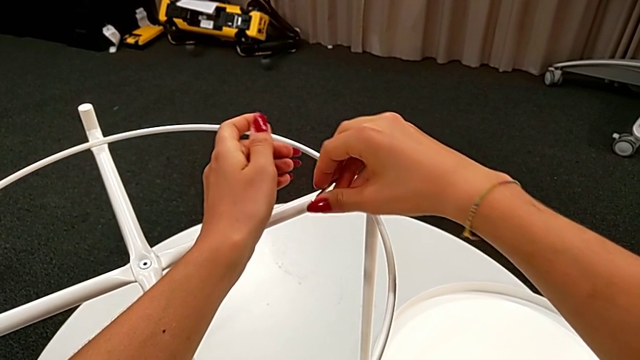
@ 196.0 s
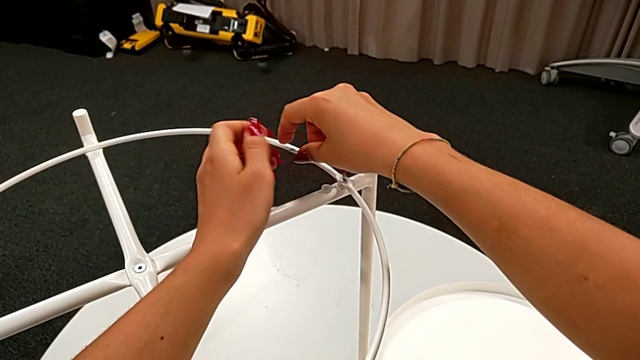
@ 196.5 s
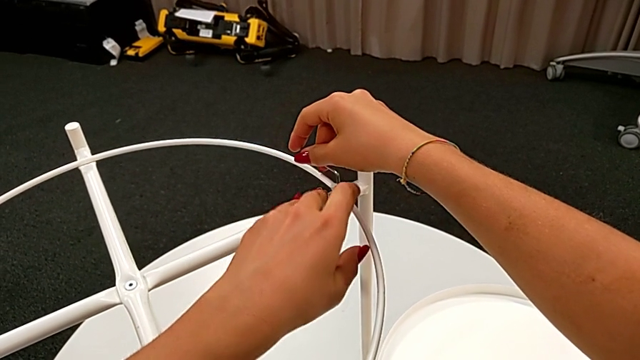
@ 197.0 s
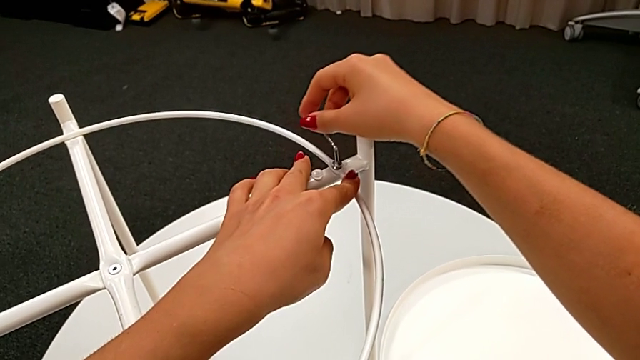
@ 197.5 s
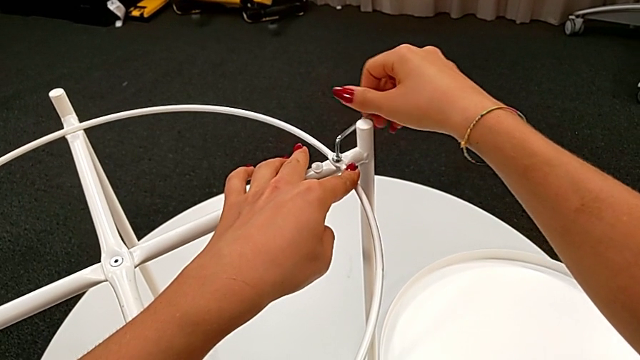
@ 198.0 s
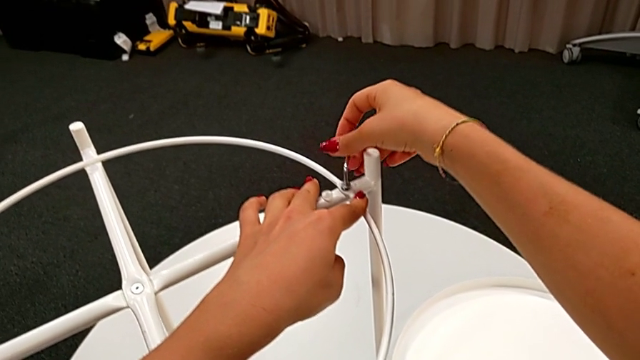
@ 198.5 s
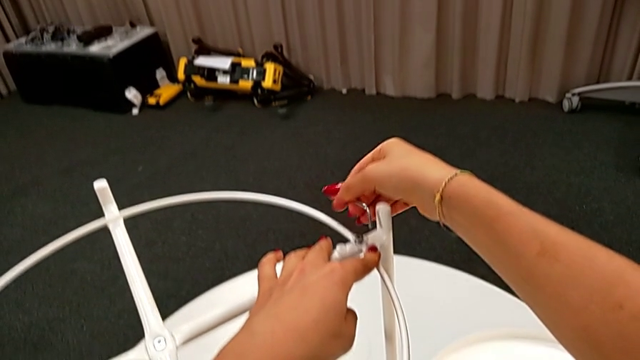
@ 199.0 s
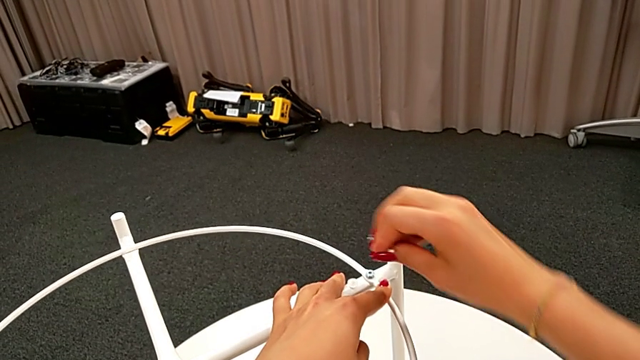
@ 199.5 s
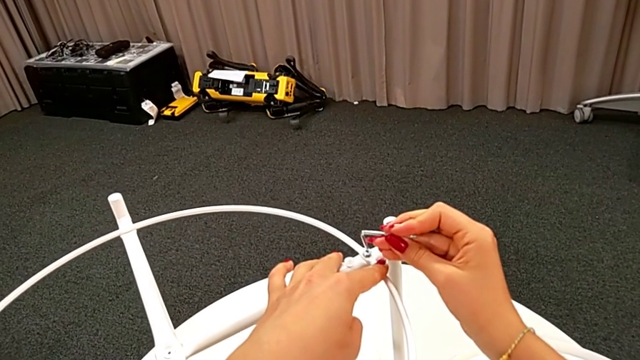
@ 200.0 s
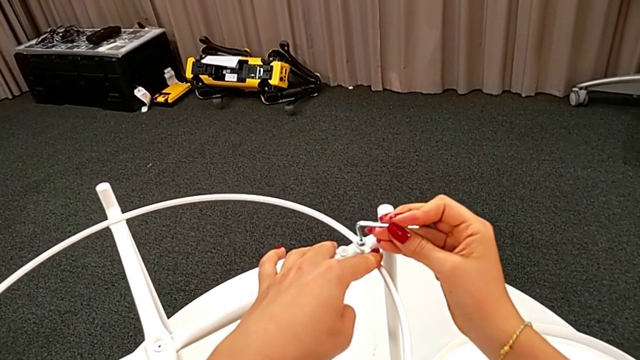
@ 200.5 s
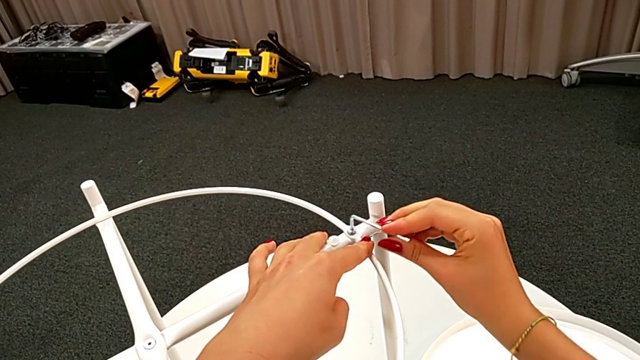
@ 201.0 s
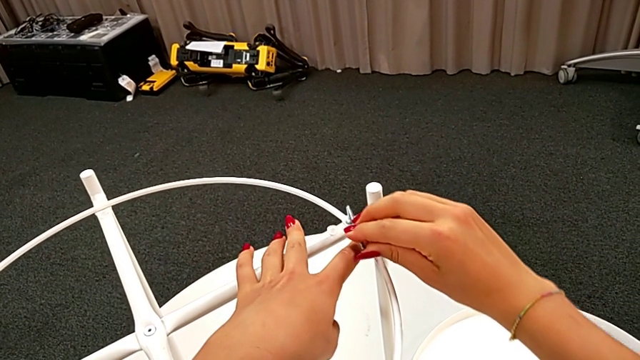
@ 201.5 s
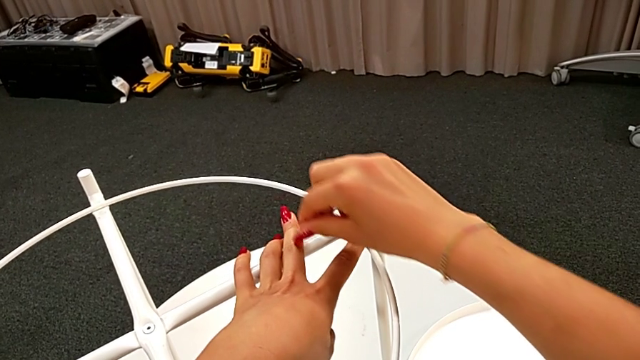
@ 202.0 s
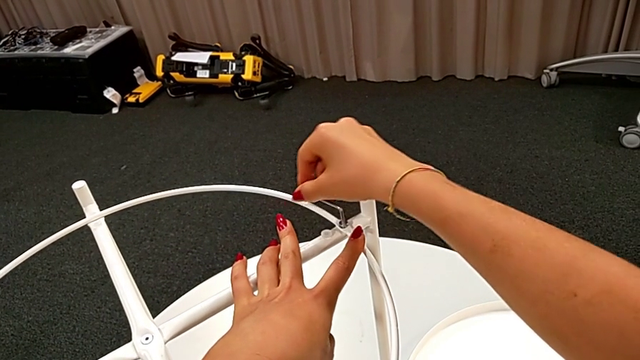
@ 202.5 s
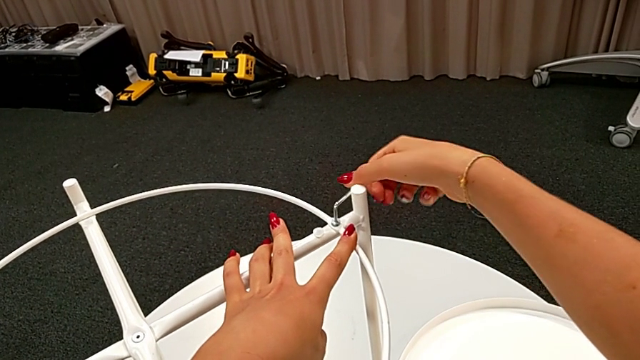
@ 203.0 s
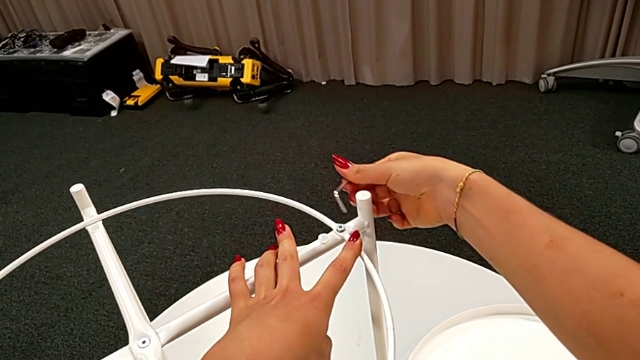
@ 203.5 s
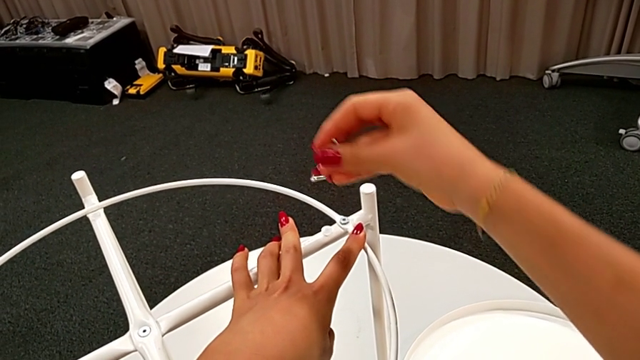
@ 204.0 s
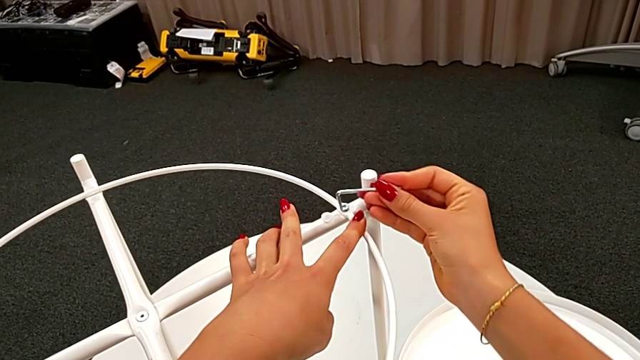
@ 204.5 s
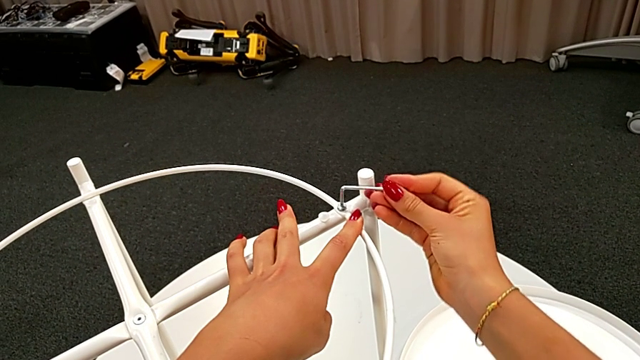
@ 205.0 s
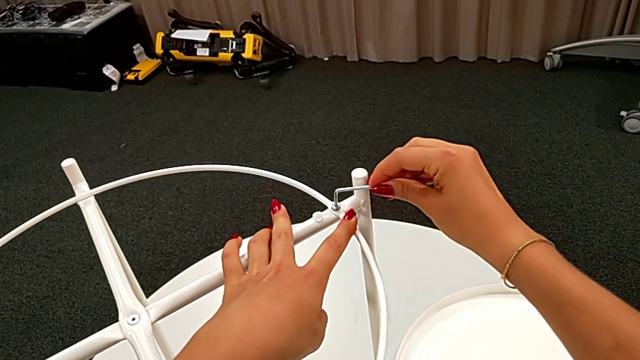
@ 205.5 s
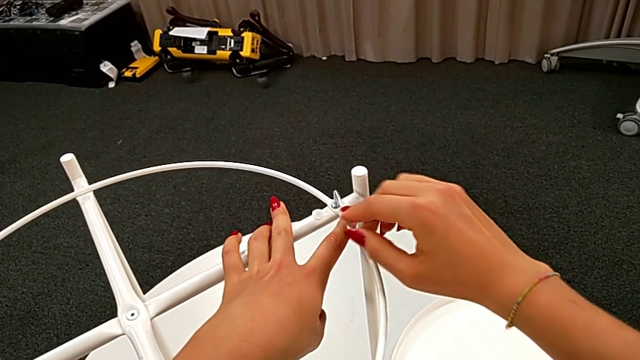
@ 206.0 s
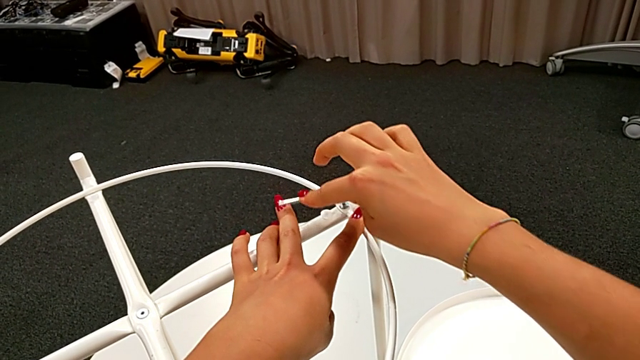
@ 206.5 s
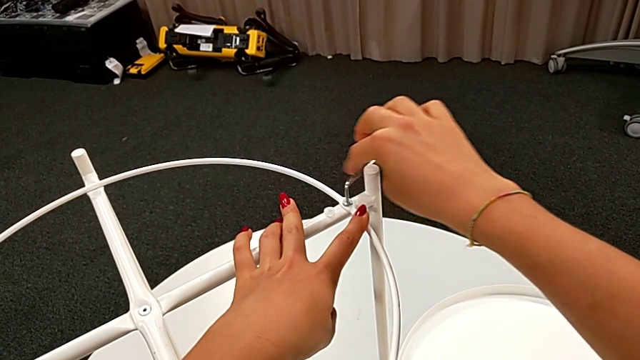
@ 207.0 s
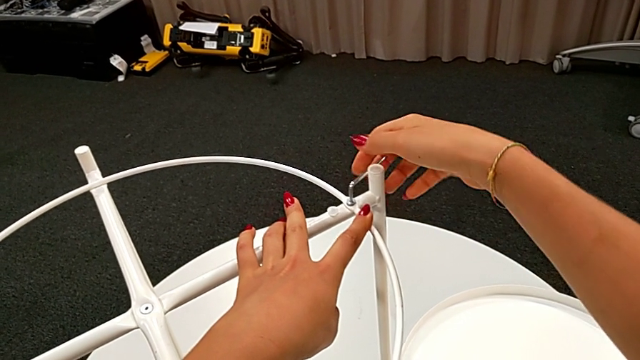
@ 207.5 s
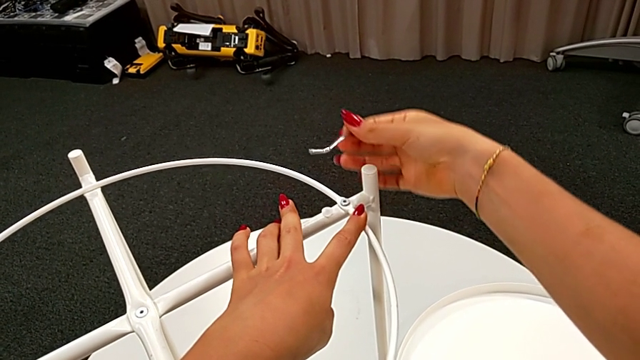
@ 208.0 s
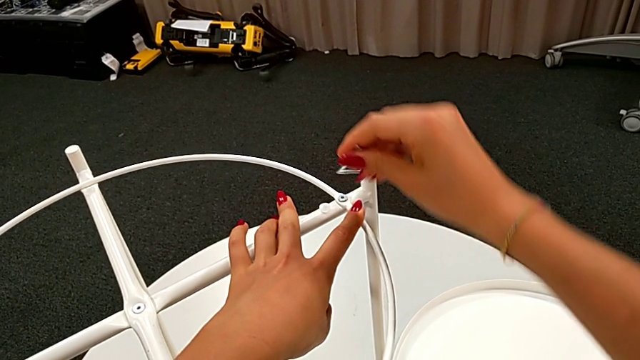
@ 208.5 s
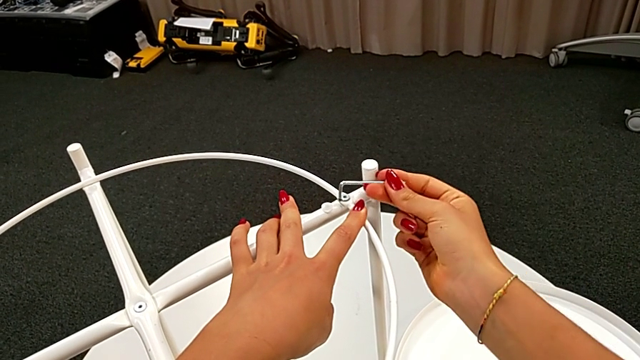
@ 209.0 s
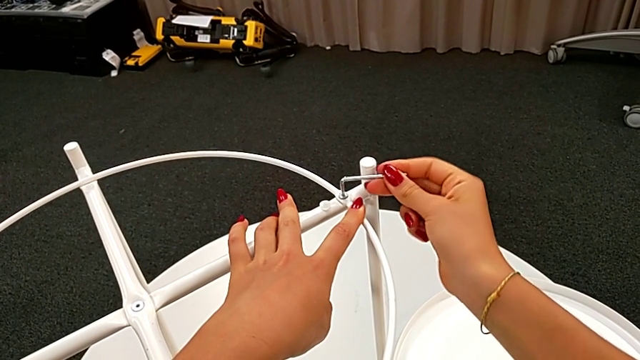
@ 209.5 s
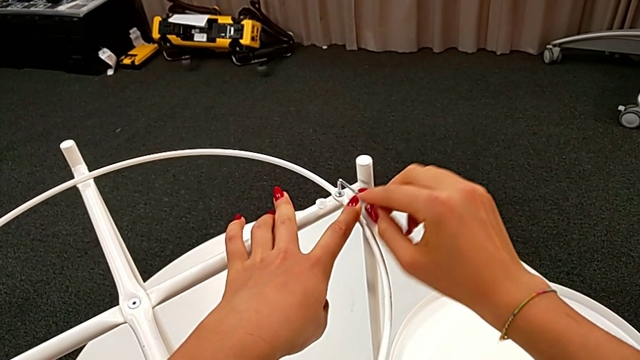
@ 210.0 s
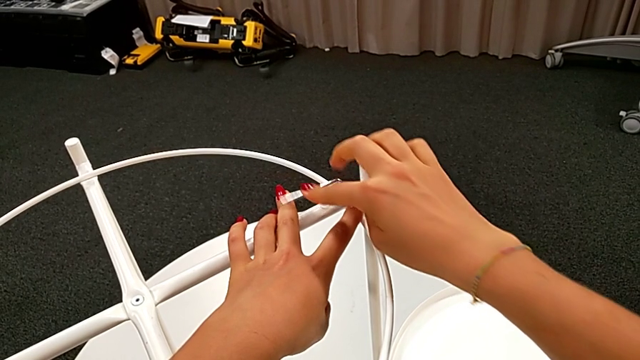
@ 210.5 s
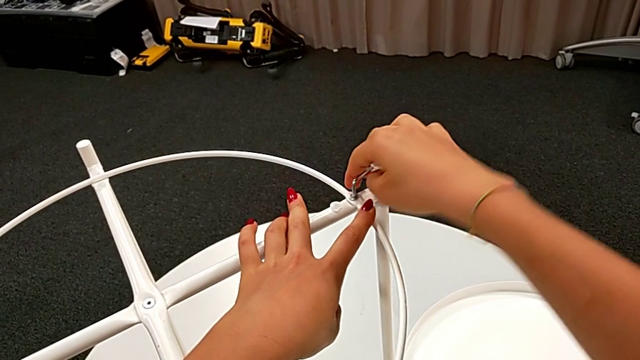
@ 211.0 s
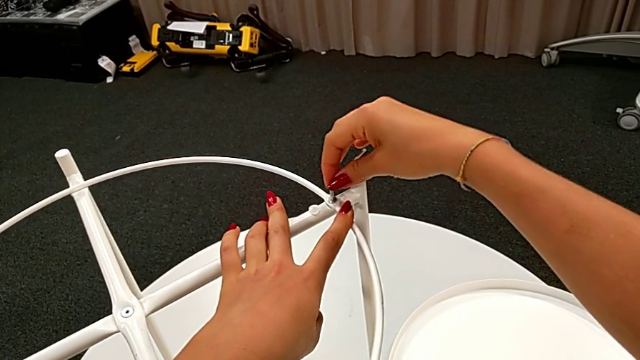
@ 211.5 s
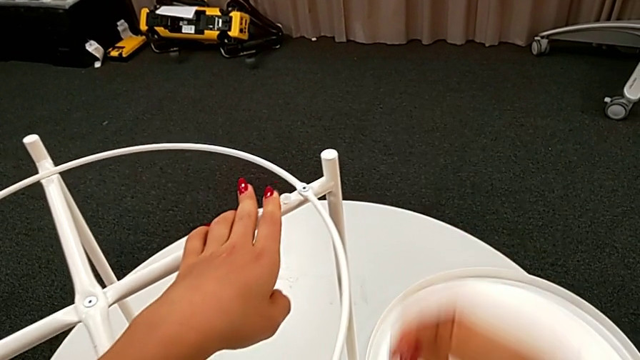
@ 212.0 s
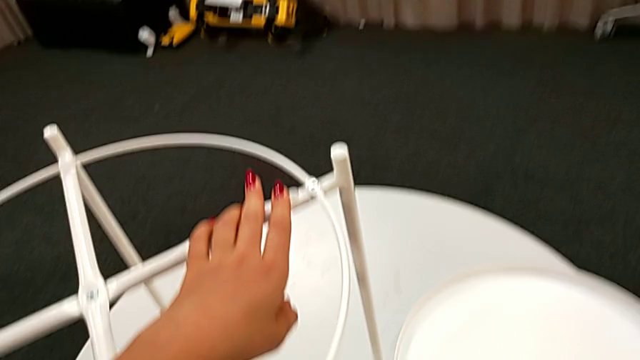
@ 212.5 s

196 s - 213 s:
The camera wearer is assembling the circle of the table. They keep screwing the hex socket head, withdraw the Allen wrench and place it.

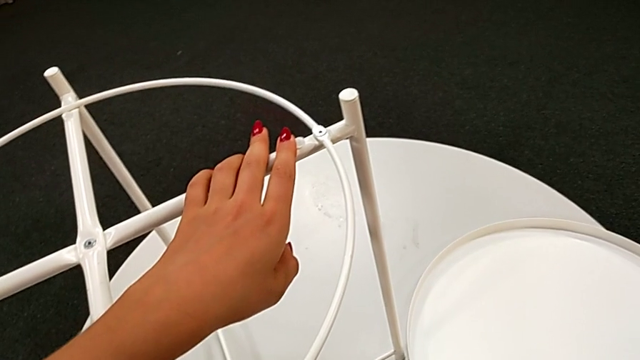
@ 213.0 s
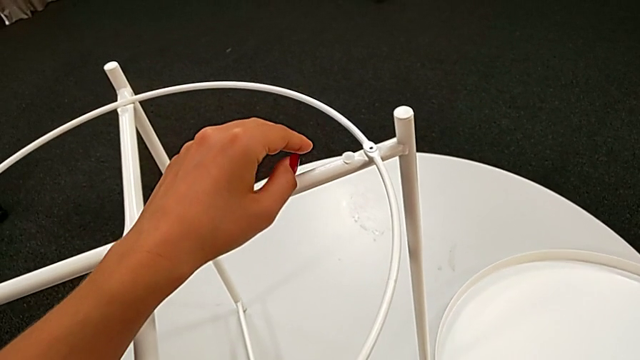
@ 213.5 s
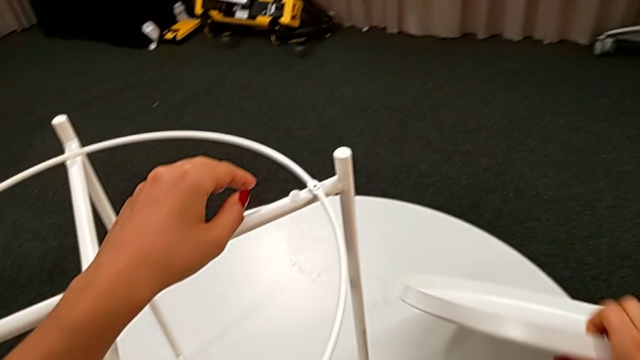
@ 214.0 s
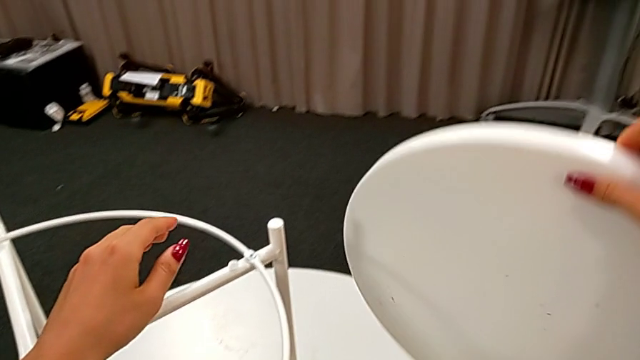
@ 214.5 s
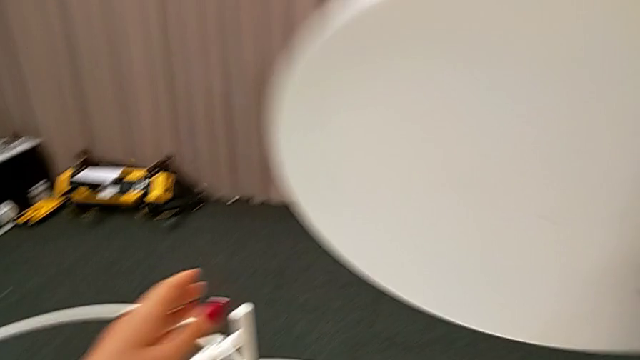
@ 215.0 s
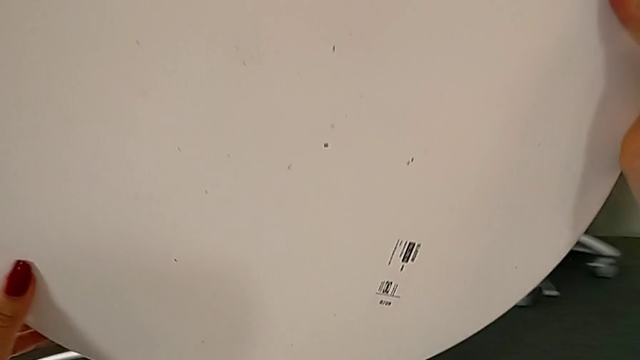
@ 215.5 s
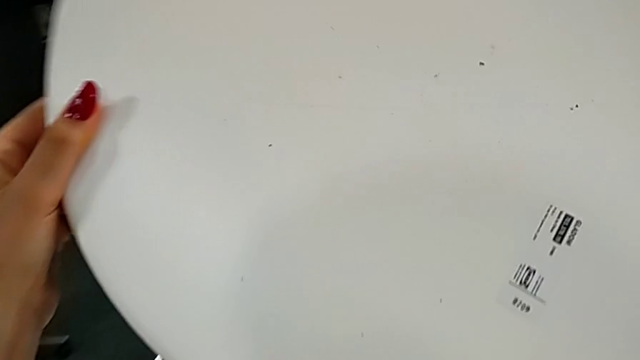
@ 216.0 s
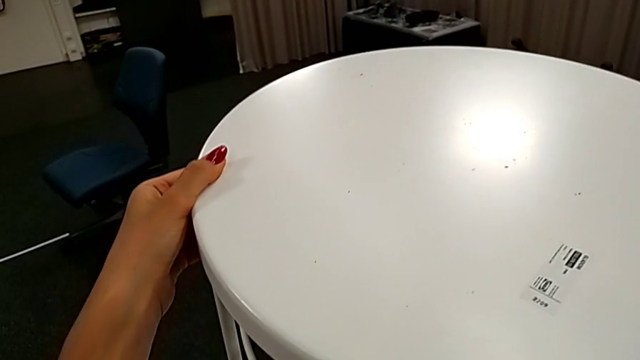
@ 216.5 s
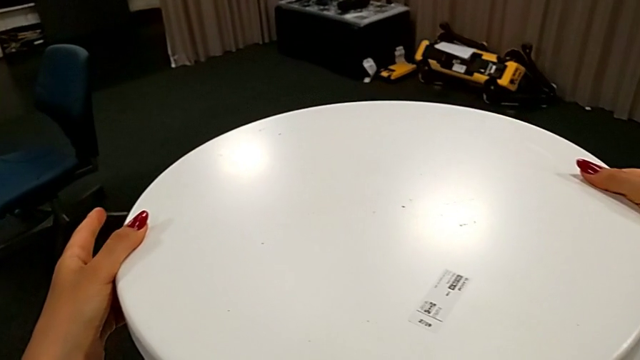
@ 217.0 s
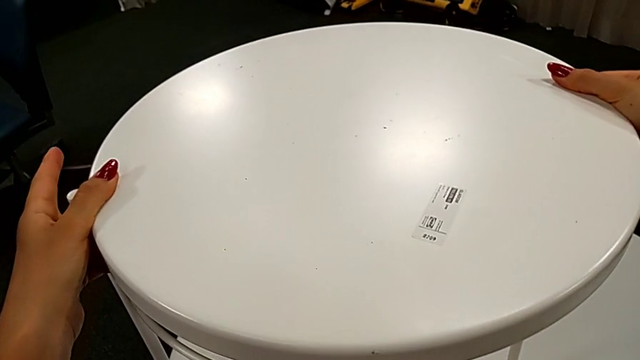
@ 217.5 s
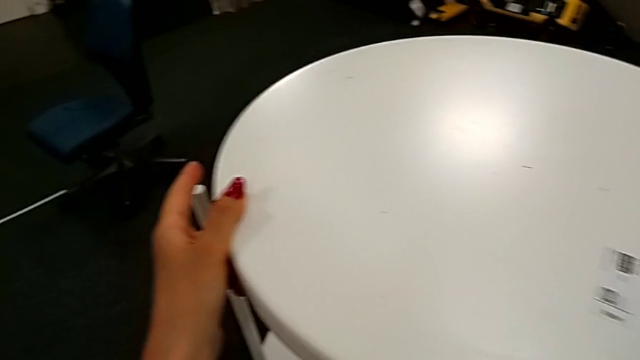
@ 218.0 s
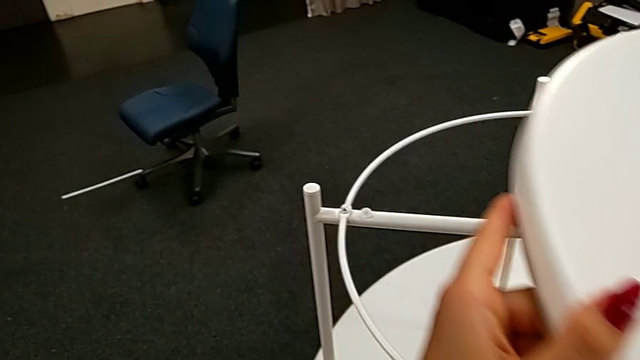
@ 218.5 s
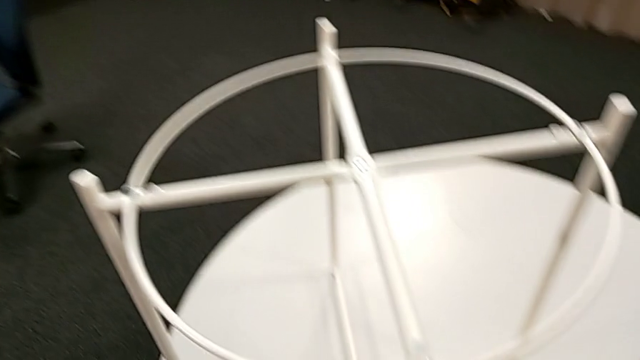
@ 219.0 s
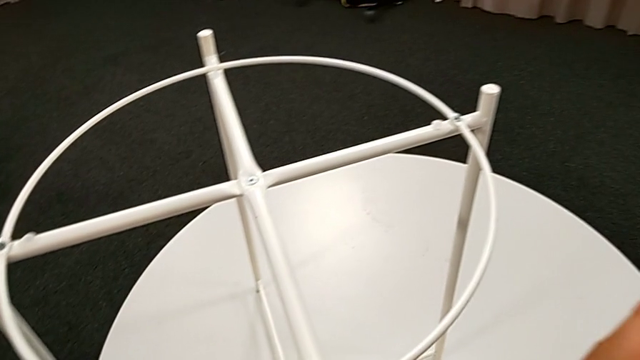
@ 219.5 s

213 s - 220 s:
The camera wearer is assembling the tray. They lift the tray, wrongly place it and withdraw it.
